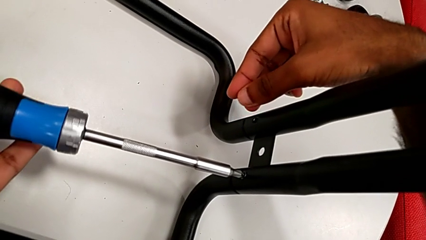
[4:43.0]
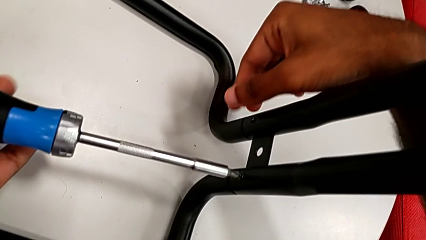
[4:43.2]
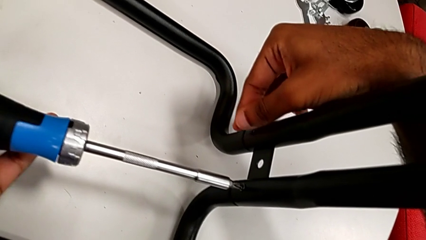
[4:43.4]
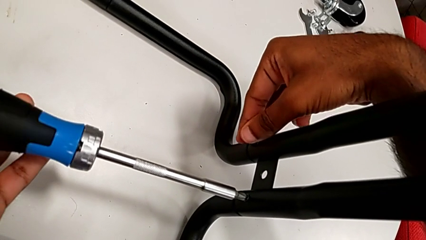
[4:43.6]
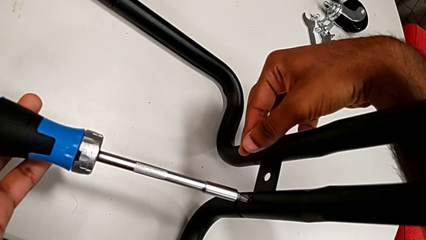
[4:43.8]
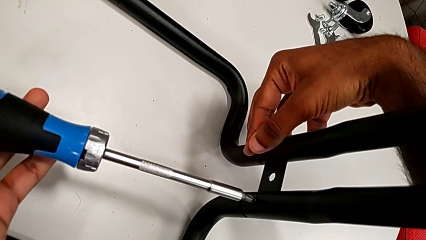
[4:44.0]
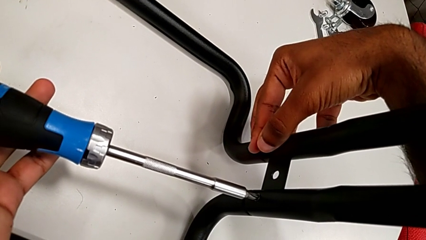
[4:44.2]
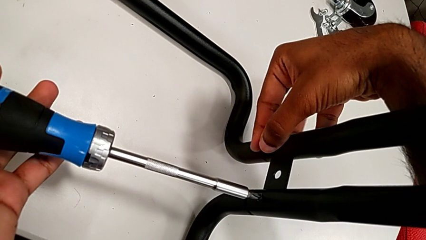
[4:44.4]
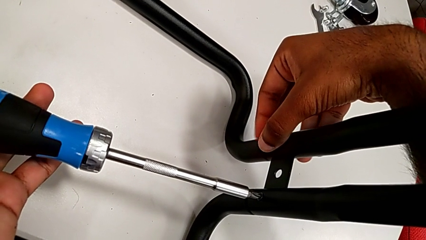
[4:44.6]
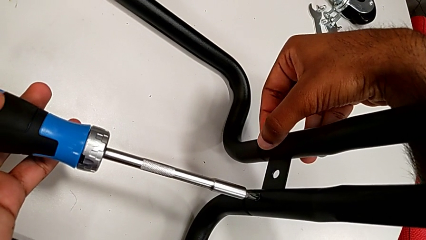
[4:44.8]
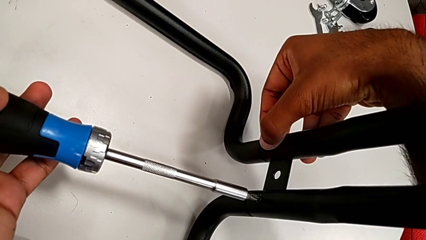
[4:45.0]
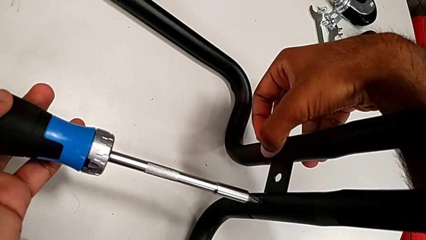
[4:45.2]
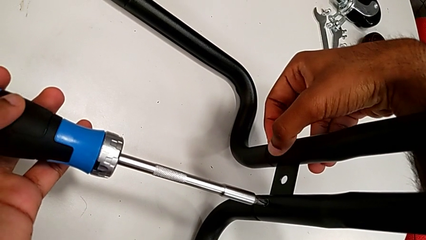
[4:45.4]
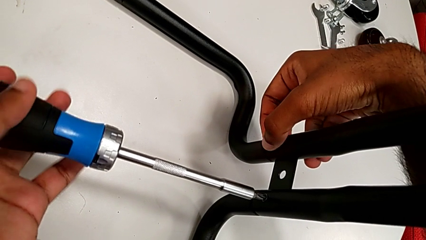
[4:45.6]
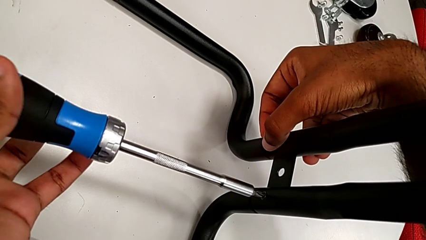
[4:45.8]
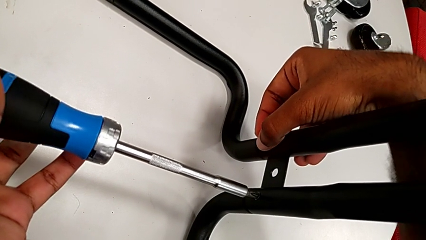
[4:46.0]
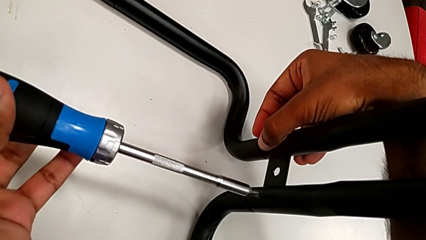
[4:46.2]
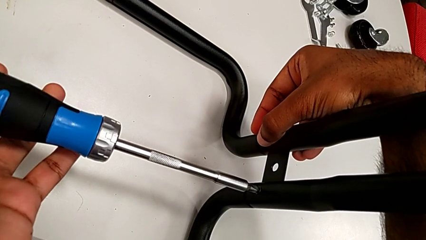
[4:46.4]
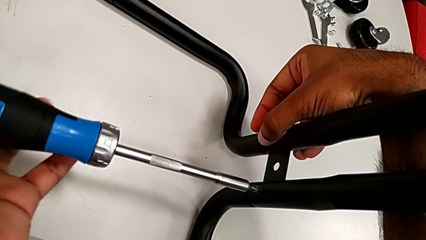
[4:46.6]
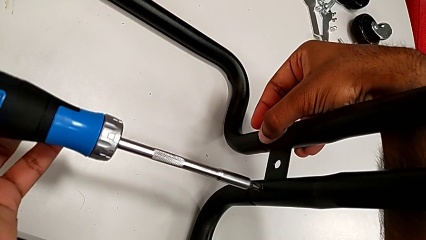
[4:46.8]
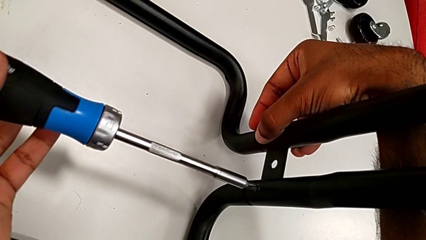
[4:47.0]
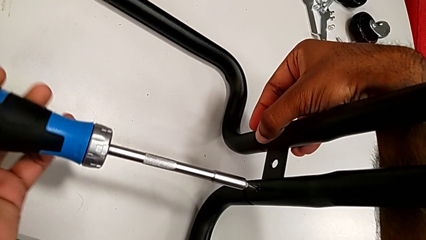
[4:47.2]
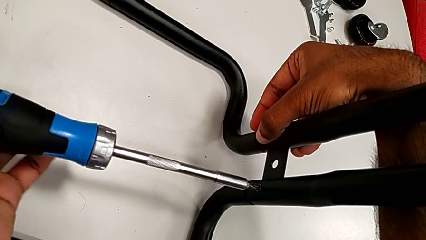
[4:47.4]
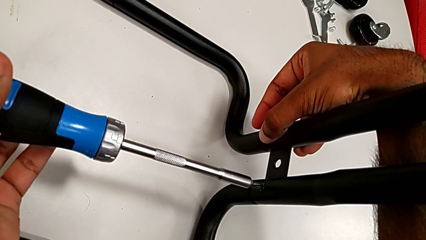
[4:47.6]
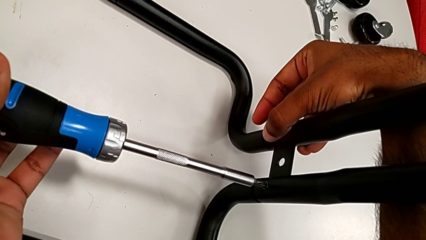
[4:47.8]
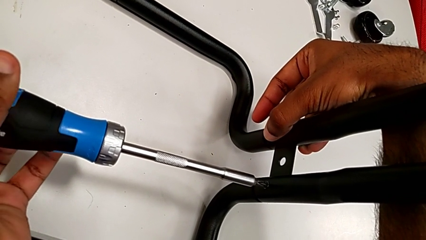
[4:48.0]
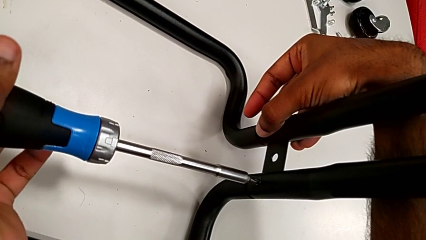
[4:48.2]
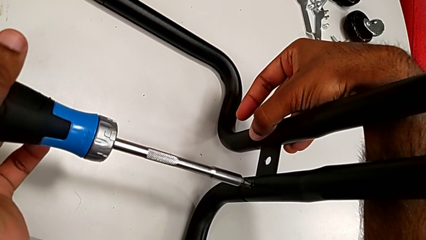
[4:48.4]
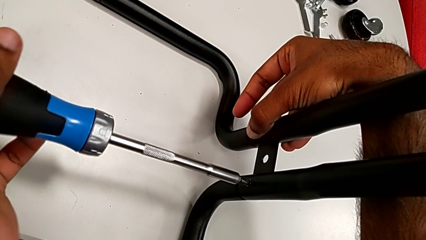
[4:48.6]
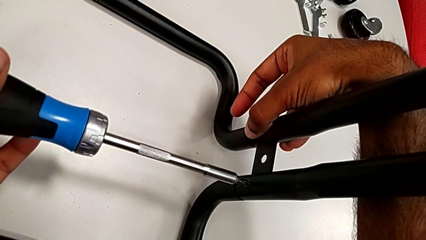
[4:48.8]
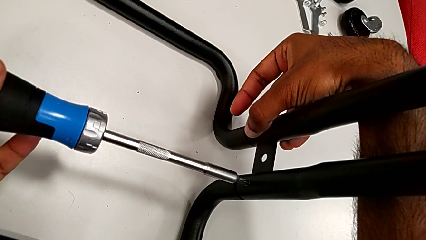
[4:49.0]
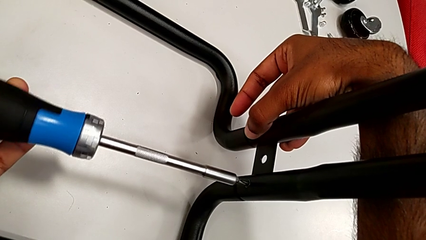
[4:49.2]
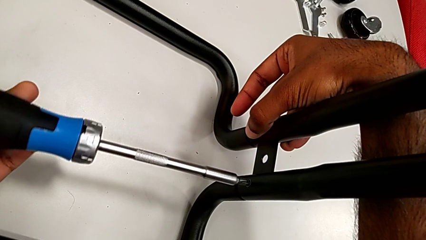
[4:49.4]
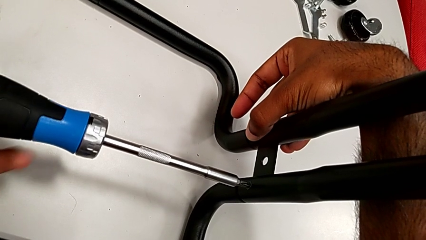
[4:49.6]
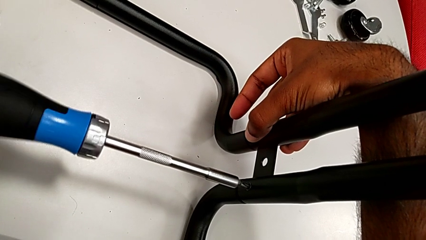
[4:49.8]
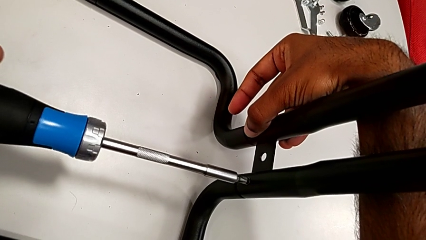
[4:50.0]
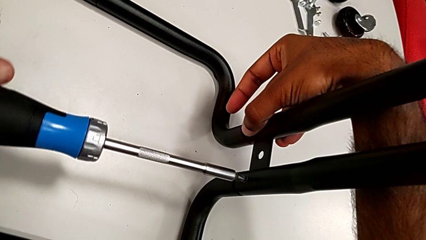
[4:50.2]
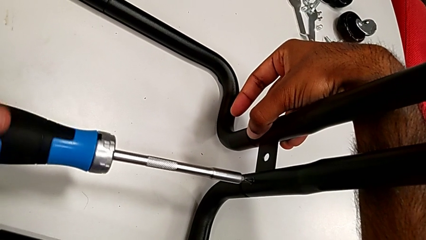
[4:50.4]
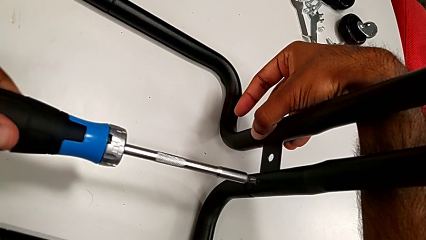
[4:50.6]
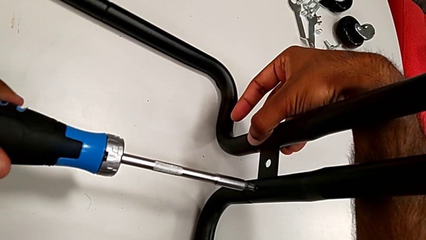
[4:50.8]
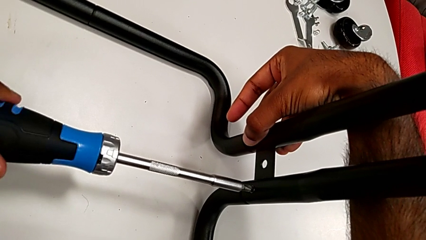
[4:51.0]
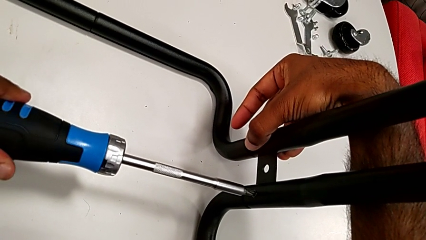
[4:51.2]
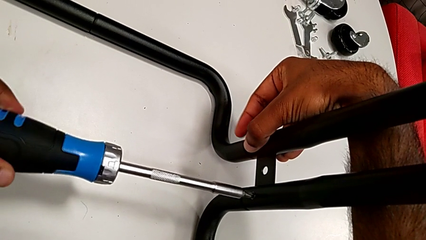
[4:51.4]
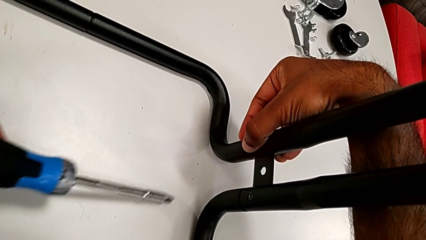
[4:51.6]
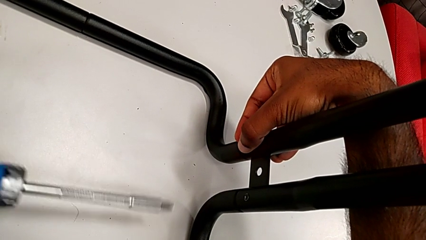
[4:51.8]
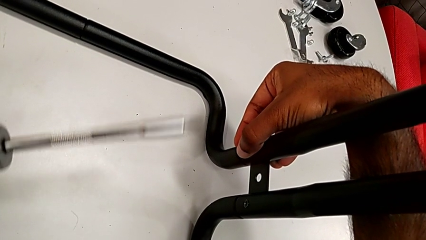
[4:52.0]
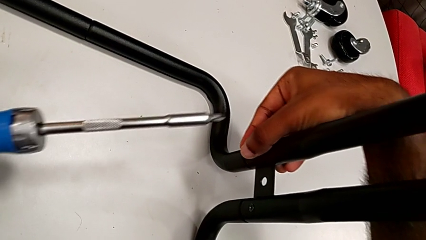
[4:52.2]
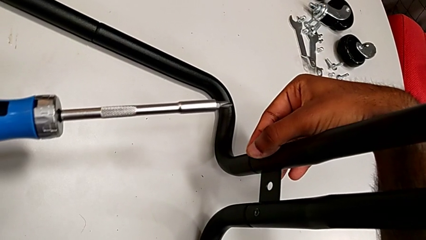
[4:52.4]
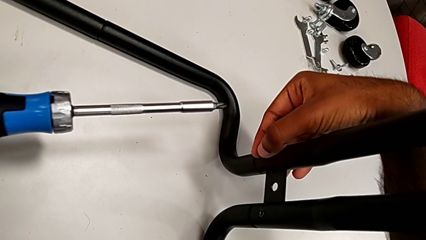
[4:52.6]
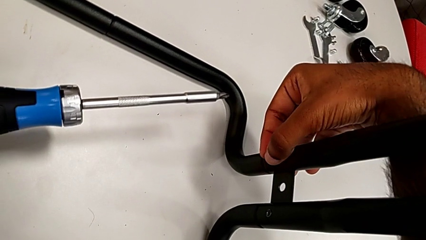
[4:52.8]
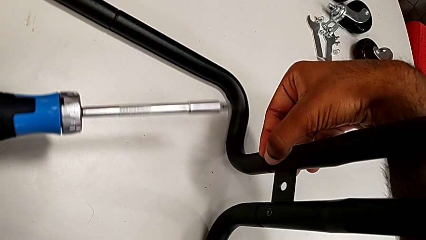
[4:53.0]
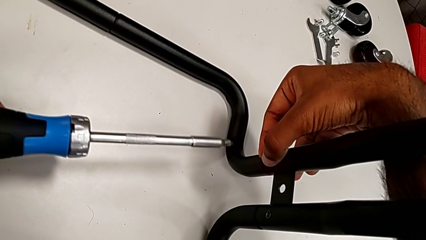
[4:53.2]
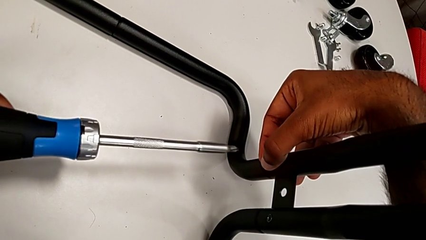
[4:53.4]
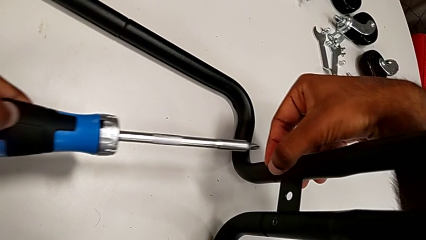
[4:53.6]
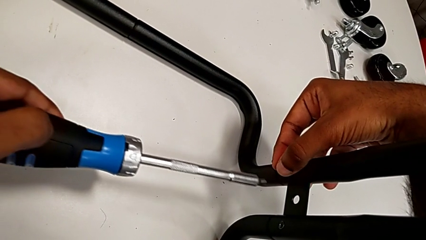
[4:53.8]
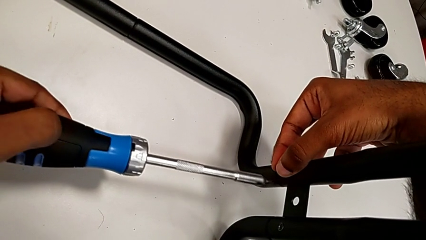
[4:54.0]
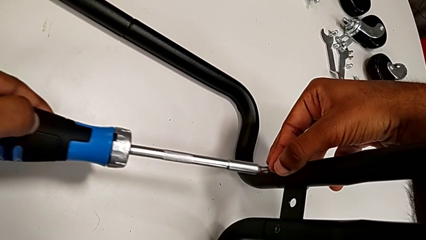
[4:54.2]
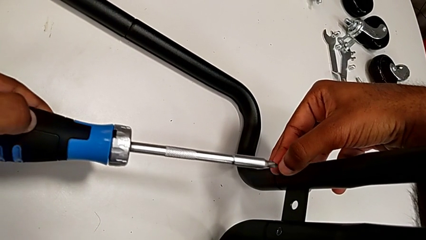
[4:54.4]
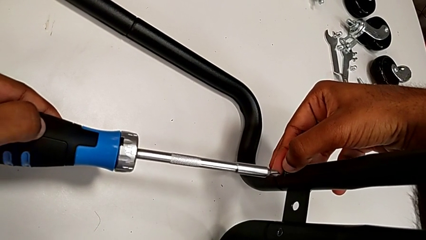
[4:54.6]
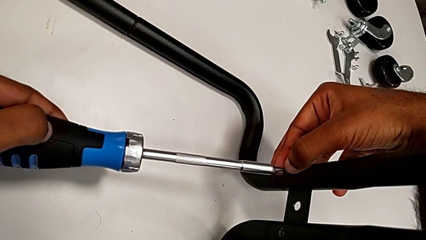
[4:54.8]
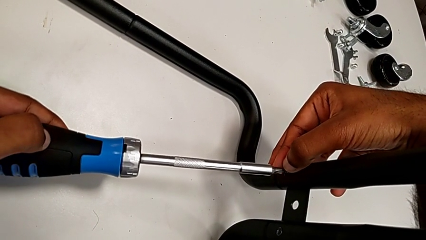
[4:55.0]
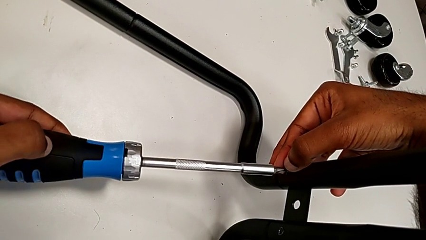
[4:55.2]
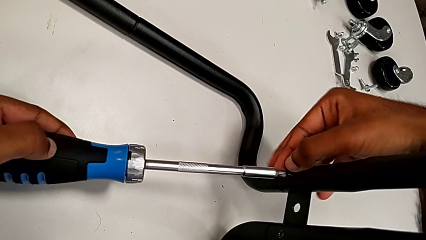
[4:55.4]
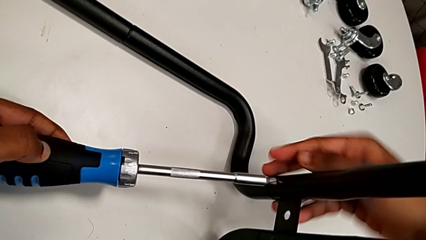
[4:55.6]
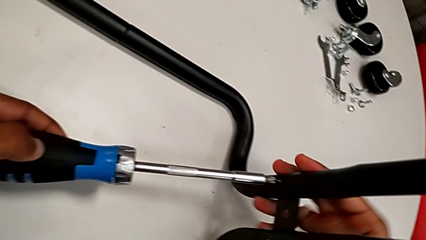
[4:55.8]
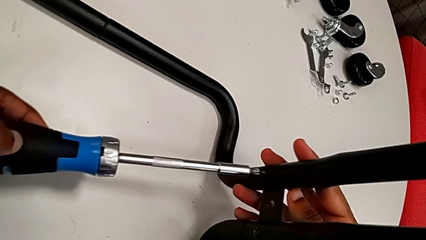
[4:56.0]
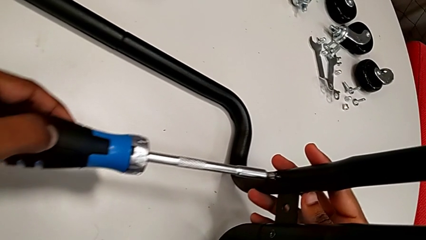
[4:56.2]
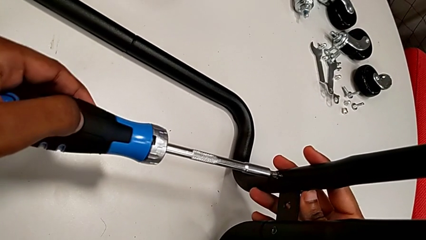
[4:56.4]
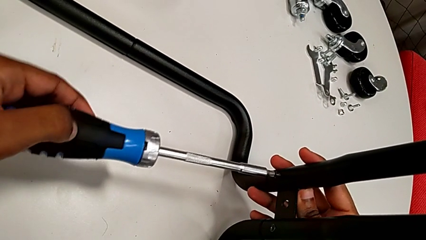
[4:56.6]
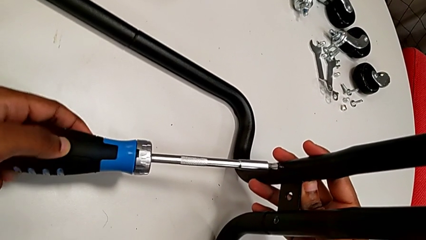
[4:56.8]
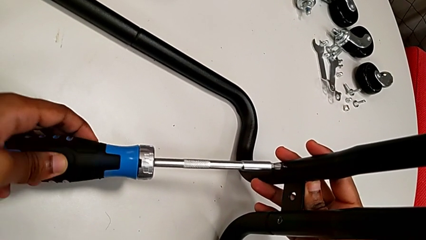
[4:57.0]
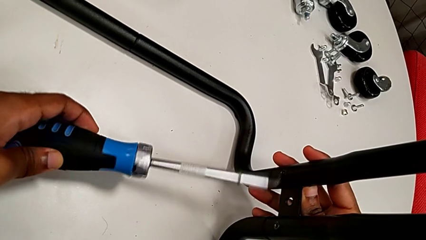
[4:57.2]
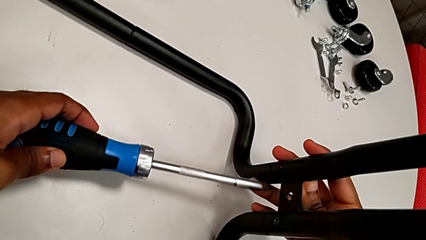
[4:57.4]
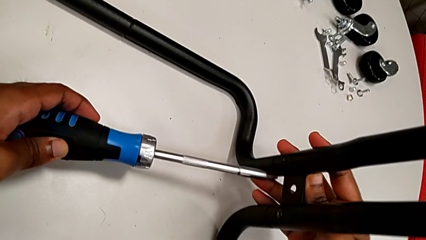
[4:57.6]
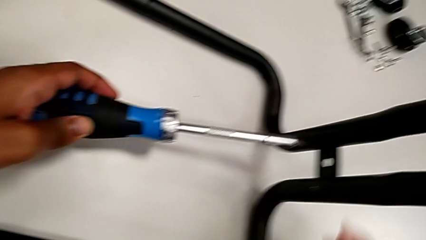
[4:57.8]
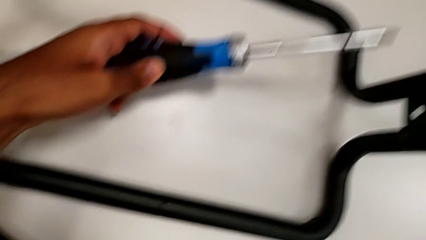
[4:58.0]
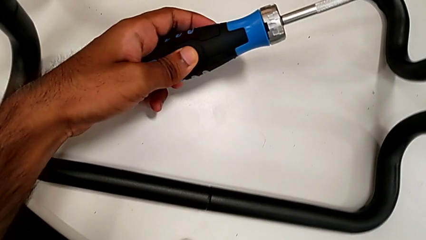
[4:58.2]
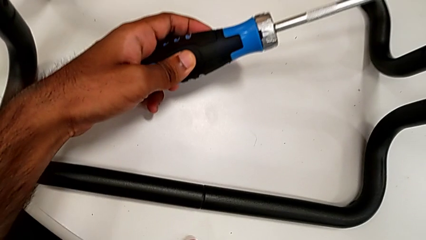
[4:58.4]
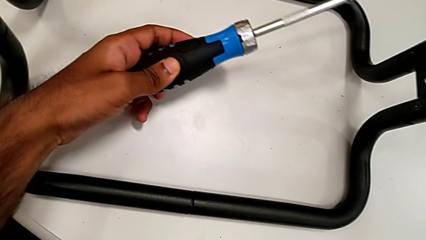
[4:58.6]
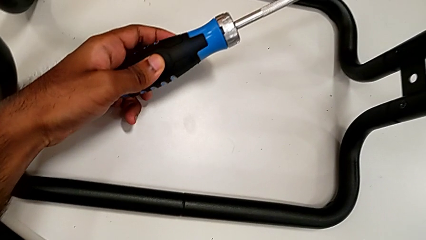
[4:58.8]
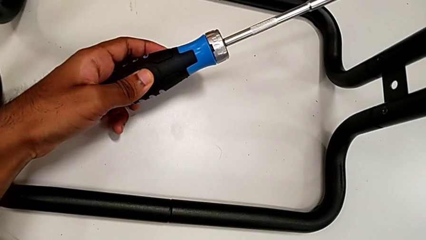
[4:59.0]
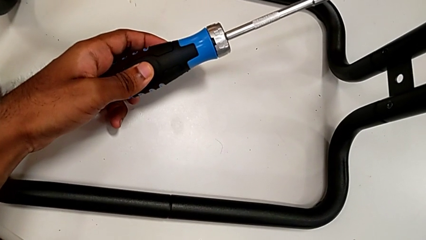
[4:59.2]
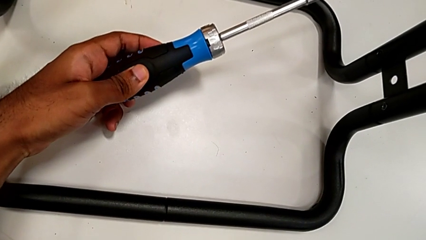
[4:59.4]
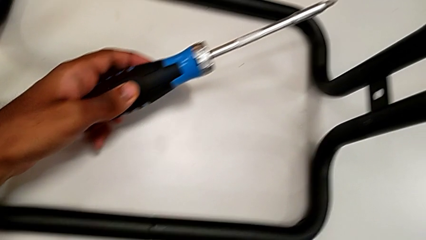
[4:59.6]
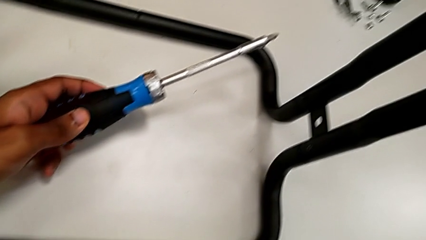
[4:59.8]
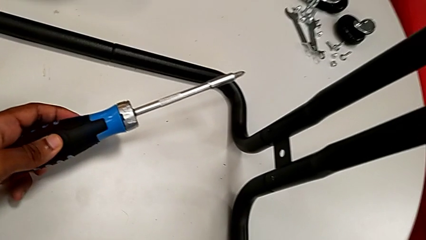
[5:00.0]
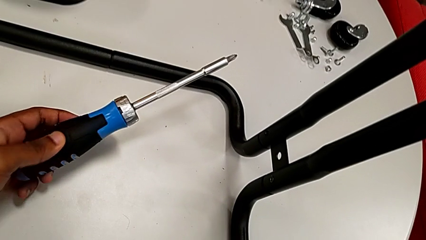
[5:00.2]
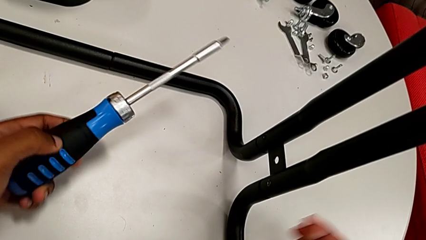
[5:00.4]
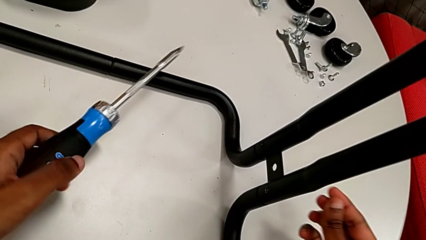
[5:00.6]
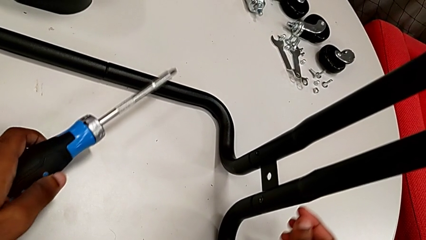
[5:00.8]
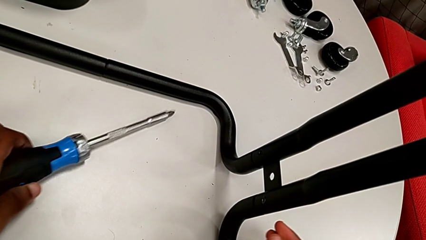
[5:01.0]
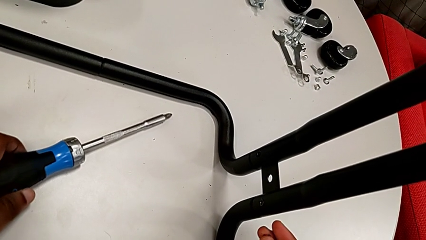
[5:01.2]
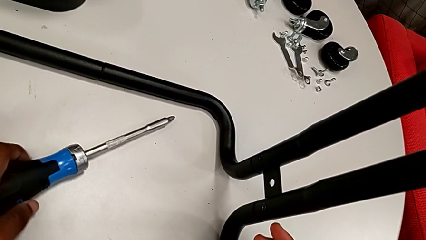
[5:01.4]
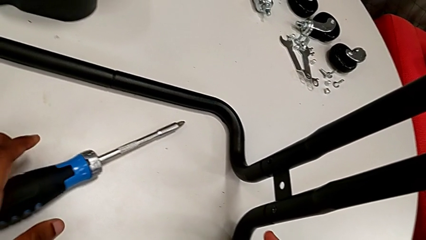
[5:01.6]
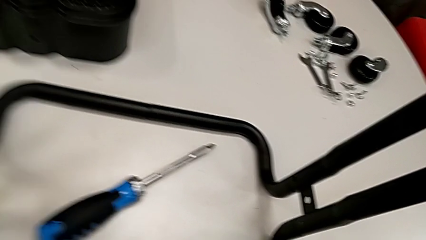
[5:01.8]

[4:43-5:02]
The camera wearer is assembling the sidebars to the base frame. They insert the second screw, screw it, place the screwdriver, drop the second screw and drop the screwdriver.
